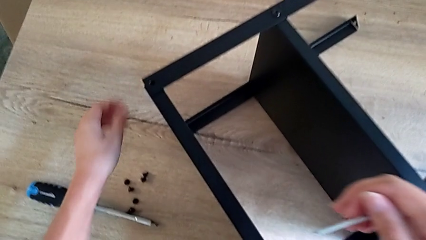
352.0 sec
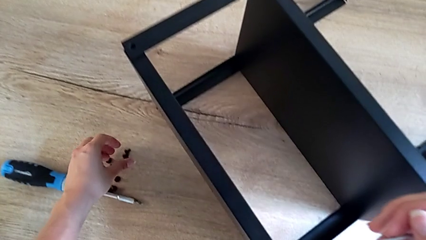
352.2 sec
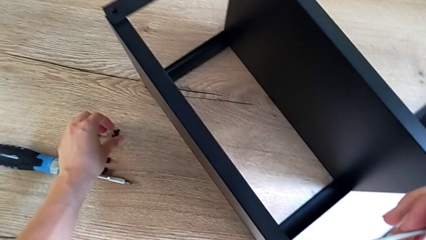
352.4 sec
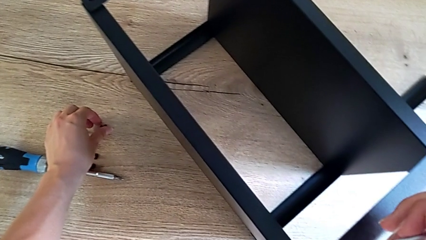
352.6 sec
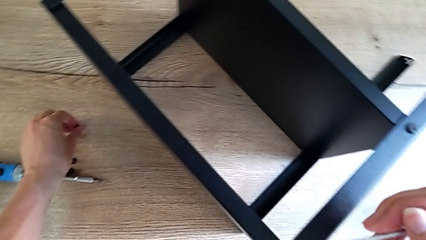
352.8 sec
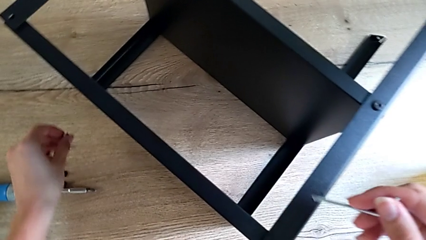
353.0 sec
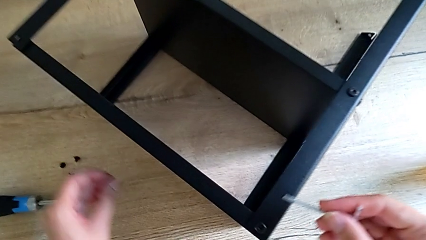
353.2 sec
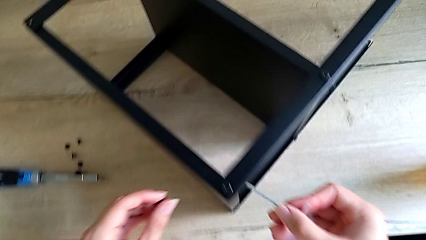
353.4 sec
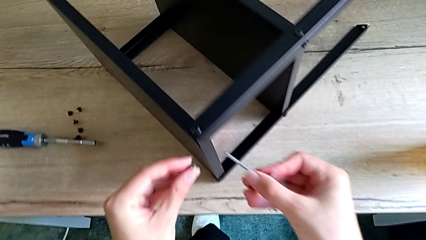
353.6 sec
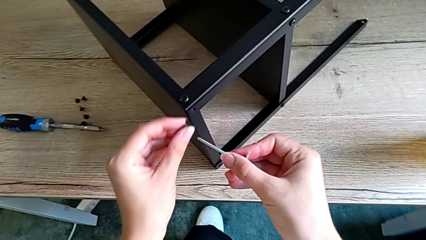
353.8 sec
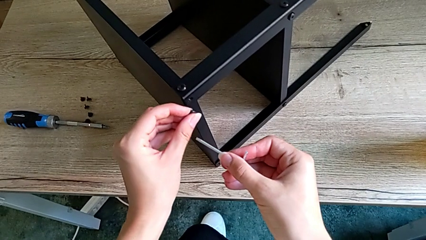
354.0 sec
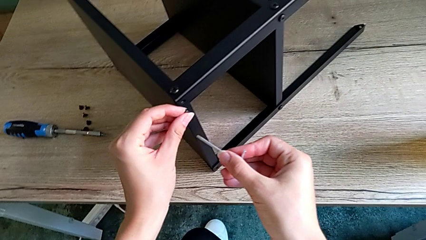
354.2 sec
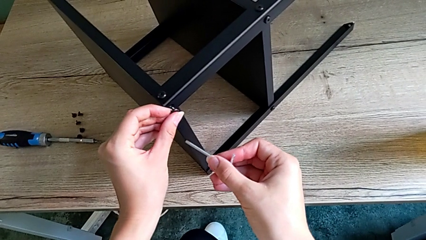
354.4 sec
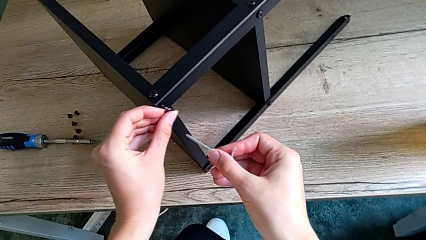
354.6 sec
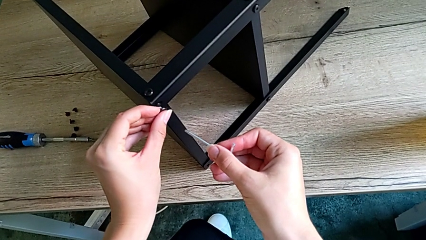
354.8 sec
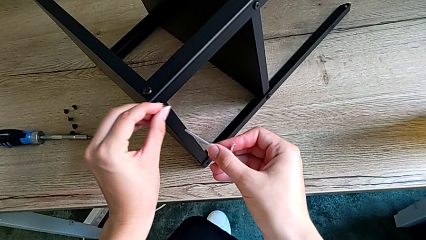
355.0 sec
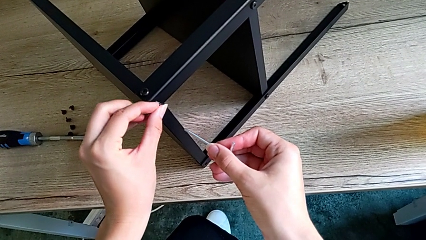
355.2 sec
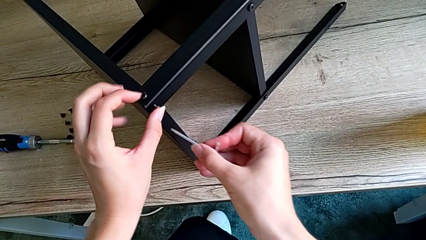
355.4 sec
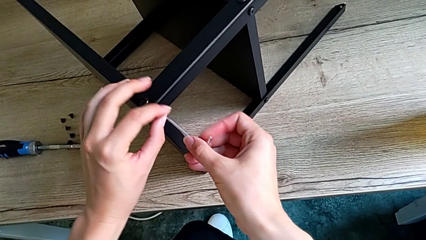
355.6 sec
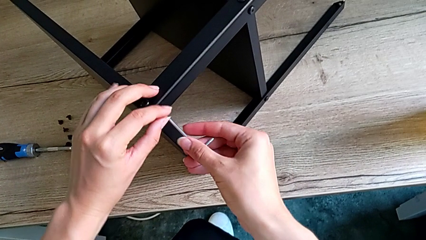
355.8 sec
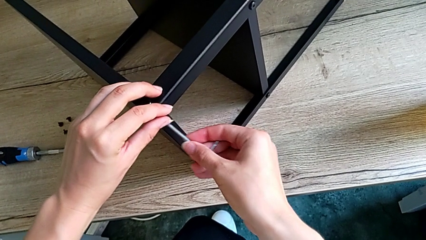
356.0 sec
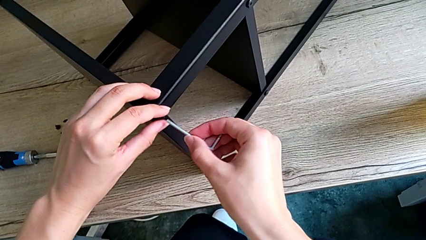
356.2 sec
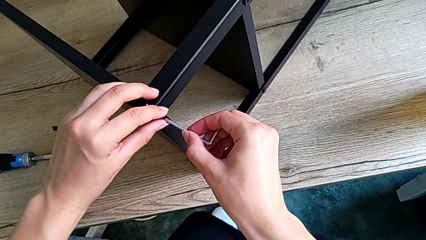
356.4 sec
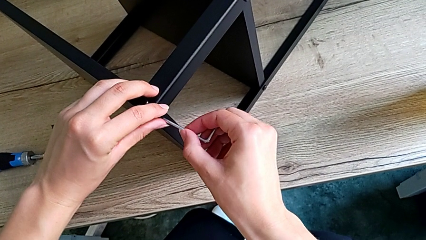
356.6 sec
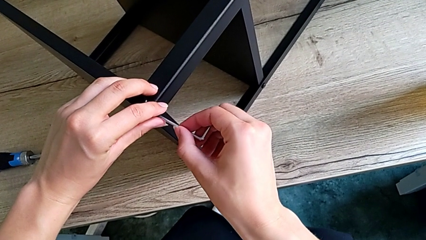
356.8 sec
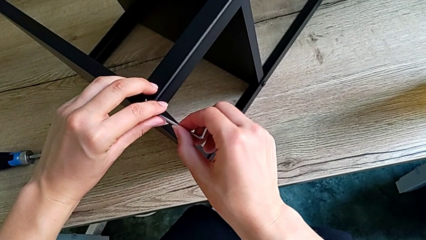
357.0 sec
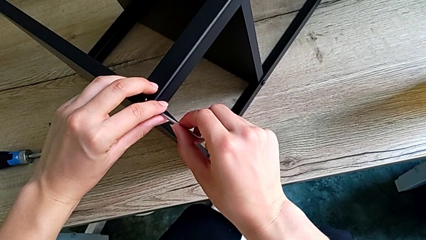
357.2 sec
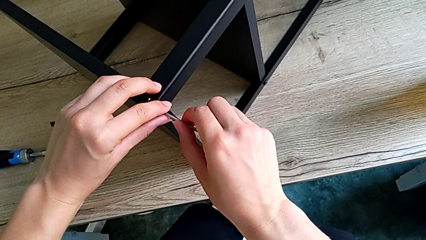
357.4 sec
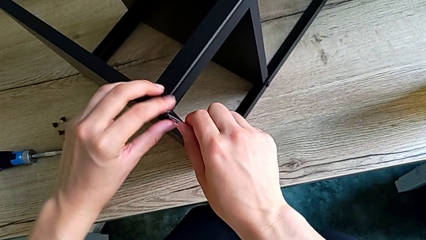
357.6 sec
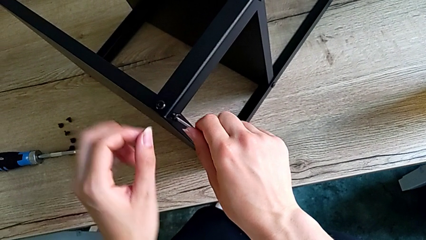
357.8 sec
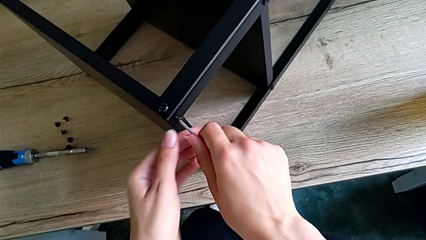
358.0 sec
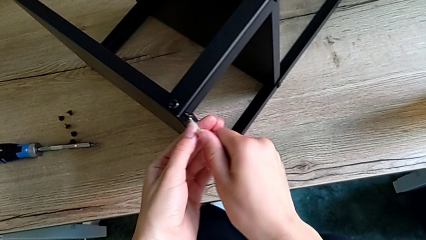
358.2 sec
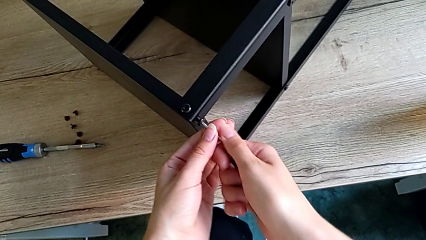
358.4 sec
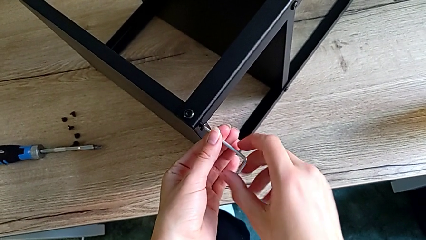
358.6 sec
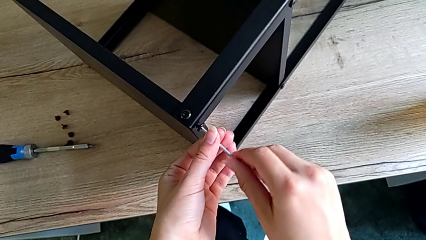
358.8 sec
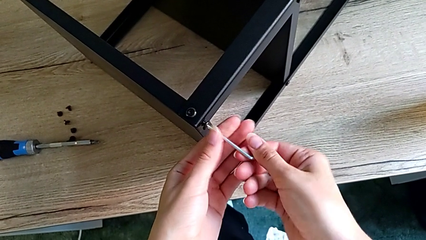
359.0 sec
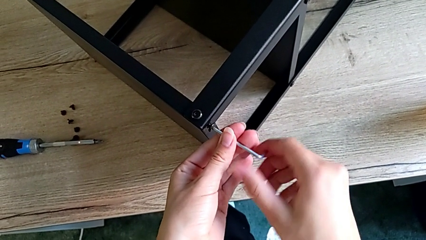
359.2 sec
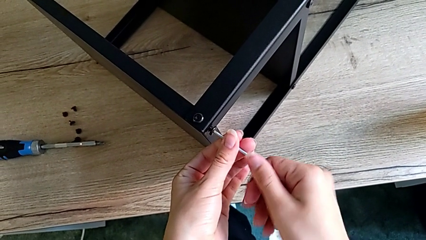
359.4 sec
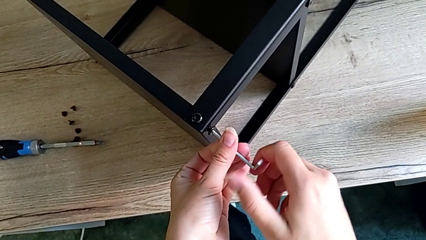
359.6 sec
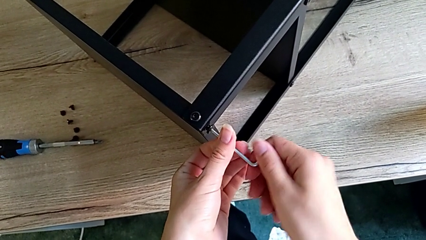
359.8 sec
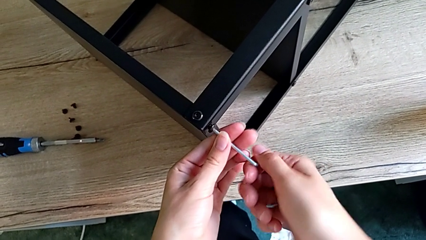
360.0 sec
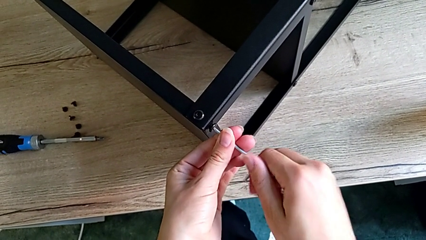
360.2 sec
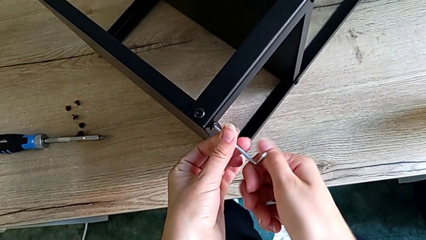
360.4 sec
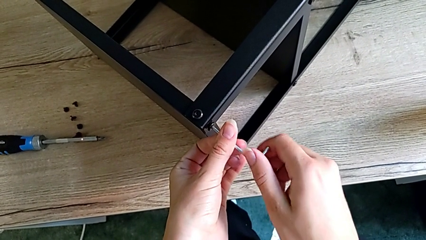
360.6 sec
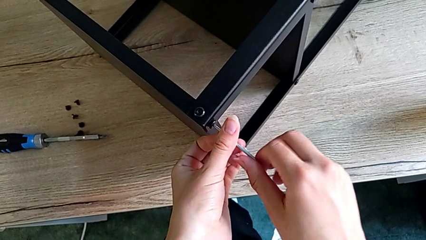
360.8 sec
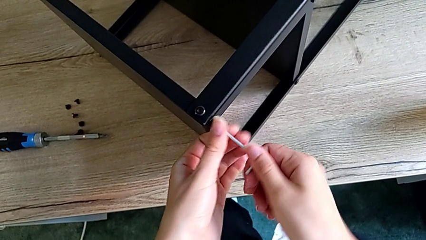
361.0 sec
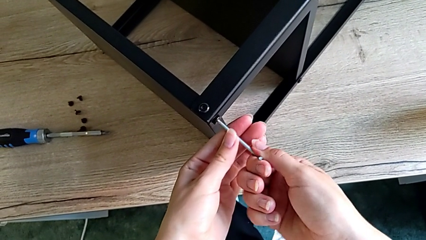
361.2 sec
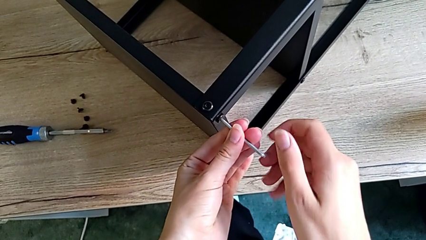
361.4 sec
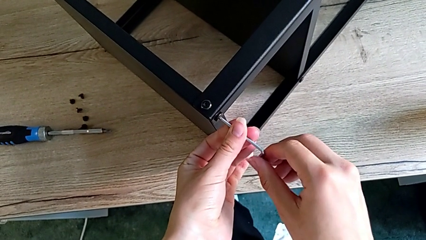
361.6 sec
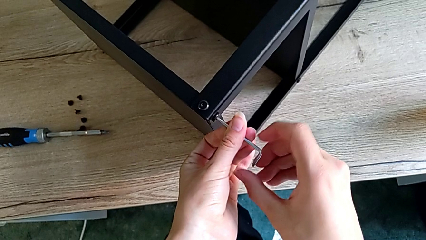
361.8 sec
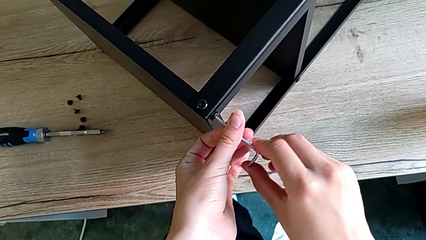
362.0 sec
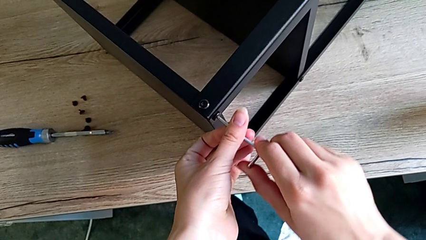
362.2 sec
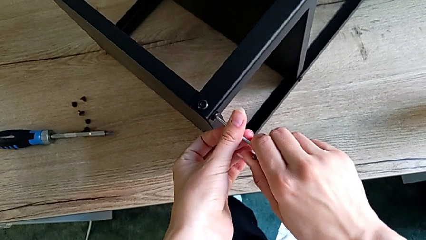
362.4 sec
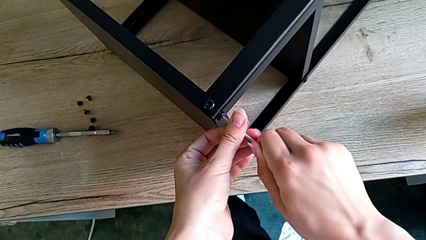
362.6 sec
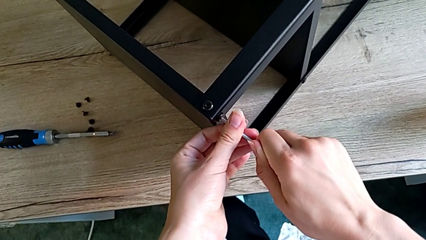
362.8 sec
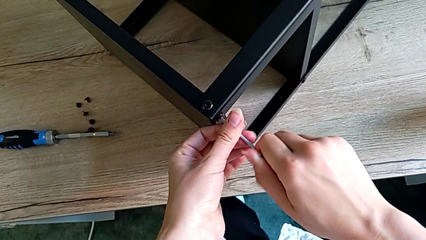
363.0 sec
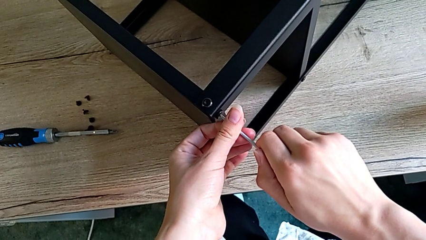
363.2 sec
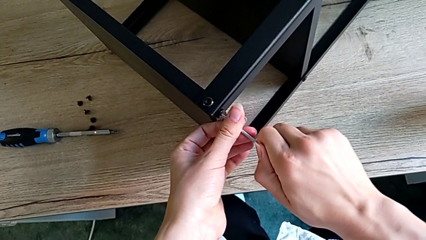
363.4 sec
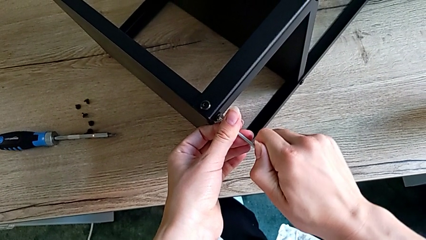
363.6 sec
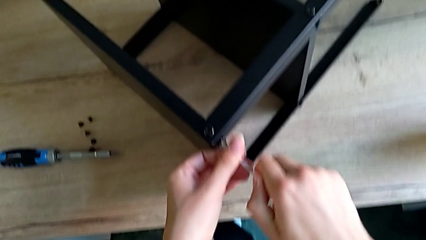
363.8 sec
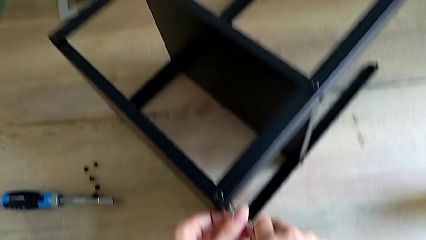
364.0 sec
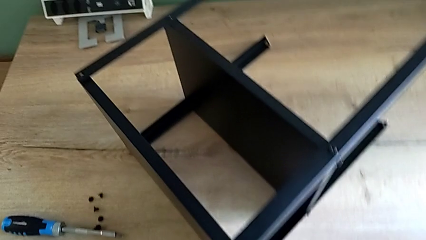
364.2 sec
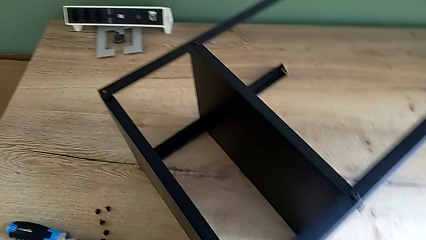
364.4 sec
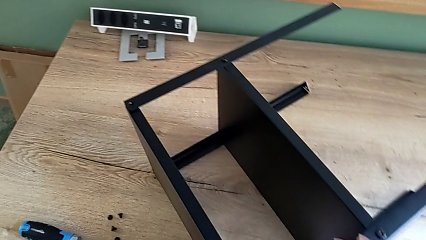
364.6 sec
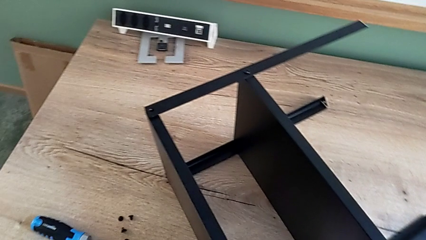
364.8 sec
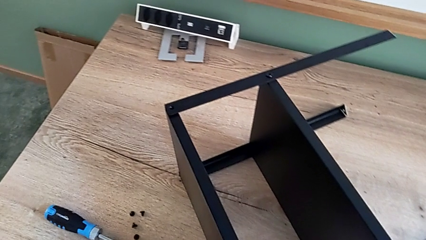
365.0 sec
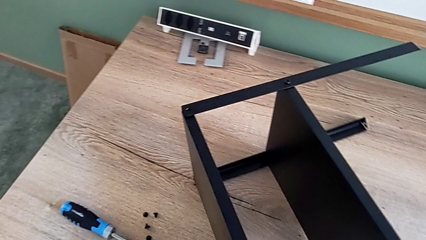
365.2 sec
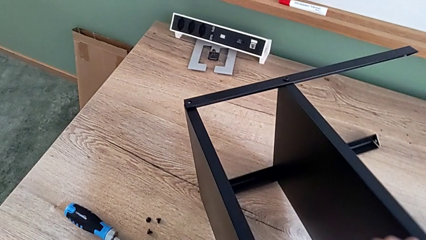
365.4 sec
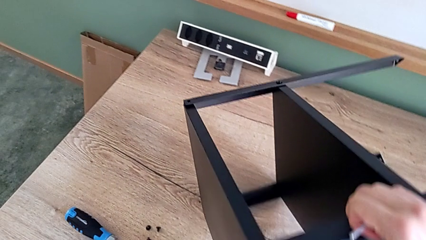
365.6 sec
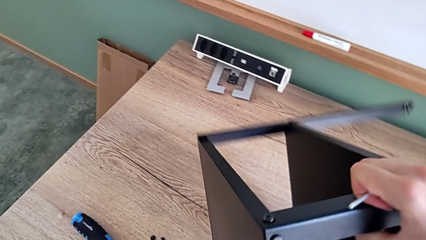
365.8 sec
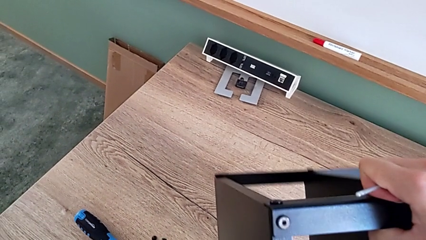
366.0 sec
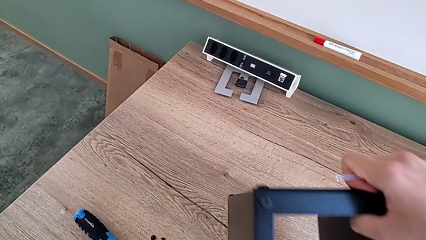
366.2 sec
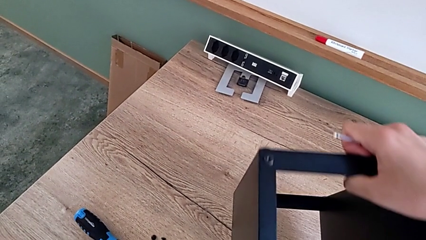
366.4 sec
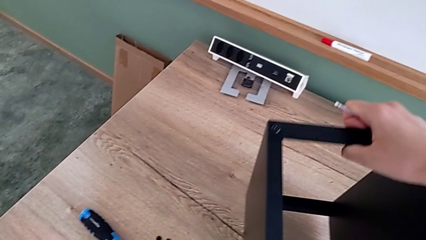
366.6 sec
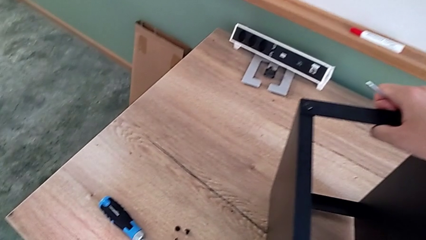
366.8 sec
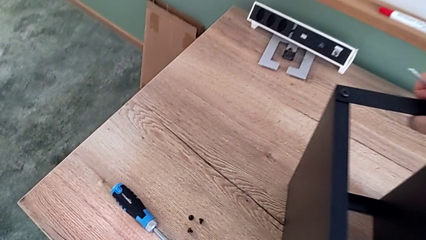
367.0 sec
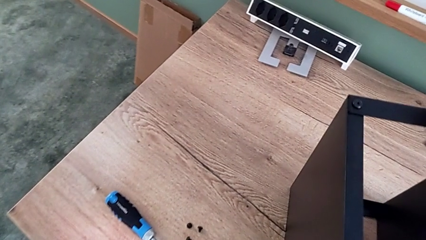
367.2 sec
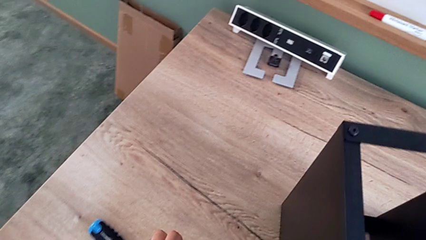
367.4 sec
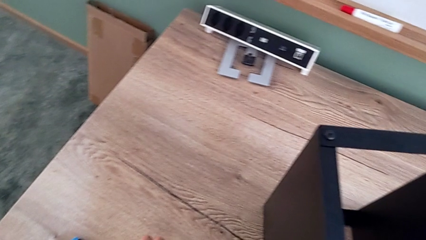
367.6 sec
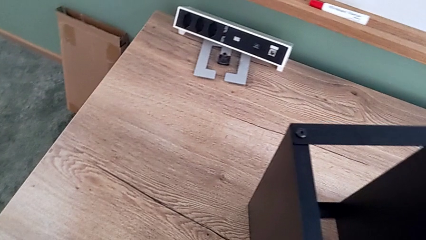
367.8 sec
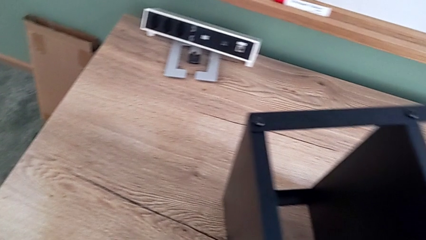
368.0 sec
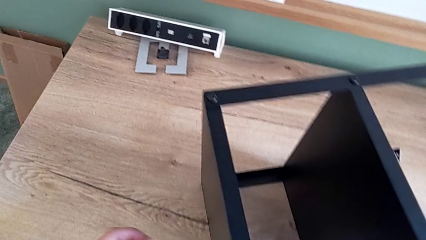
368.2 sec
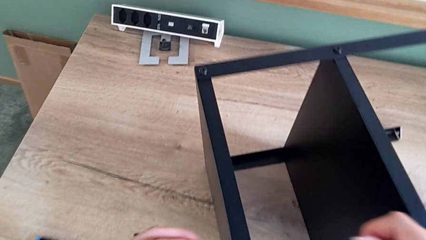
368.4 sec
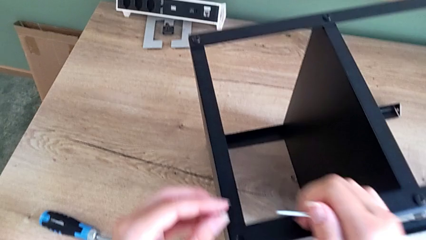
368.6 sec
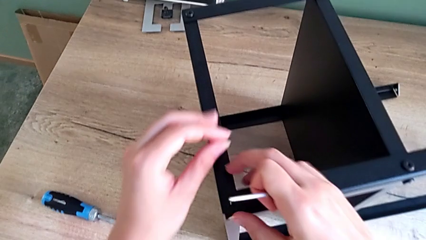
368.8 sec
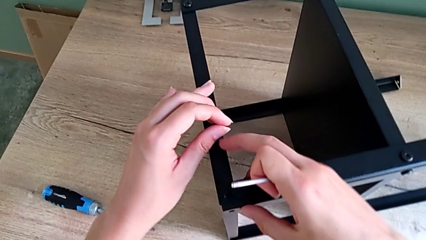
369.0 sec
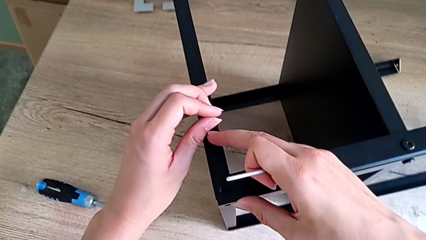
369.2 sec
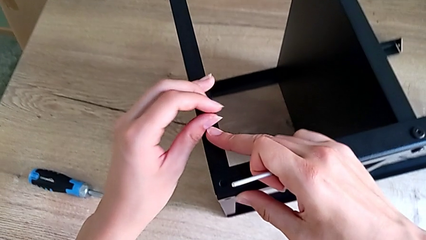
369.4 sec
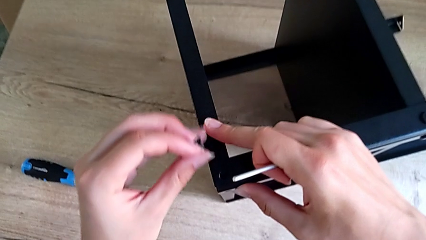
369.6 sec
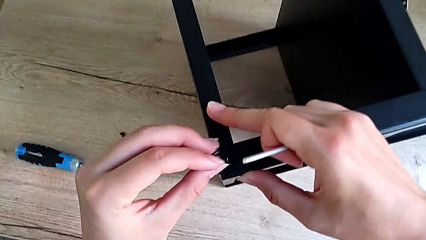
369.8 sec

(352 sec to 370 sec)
The camera wearer is assembling the top tray onto the legs. They grab the small hex socket head, screw the little hex socket head and rotate the nightstand.
